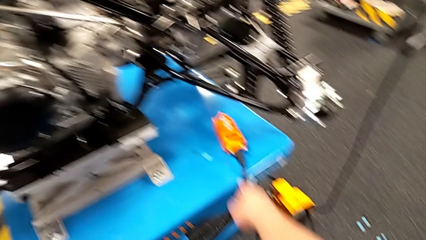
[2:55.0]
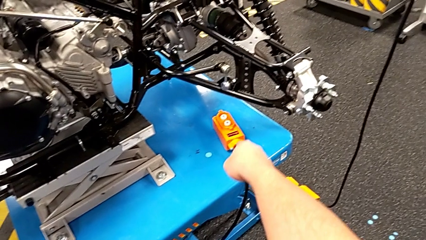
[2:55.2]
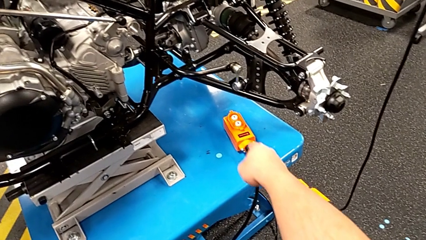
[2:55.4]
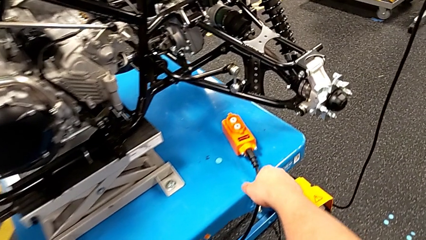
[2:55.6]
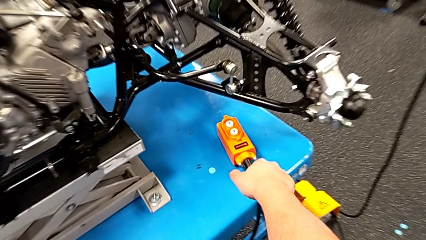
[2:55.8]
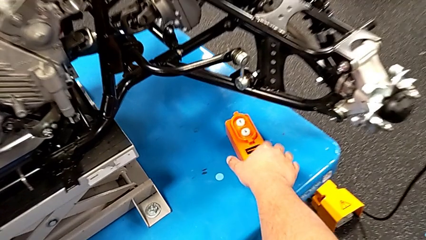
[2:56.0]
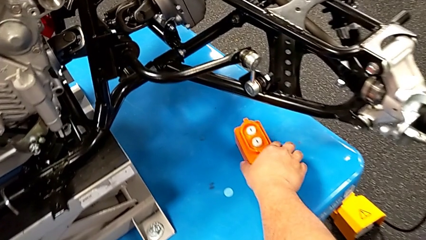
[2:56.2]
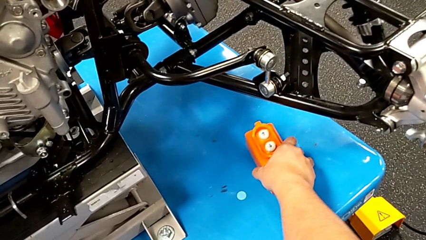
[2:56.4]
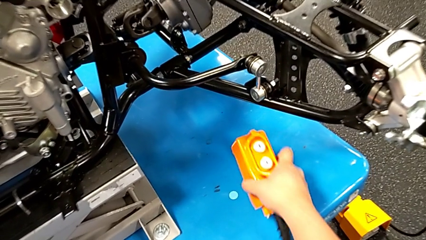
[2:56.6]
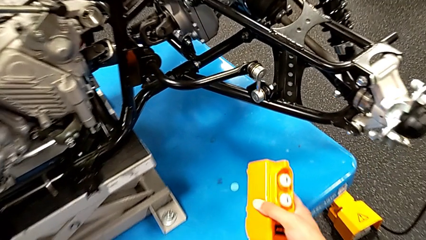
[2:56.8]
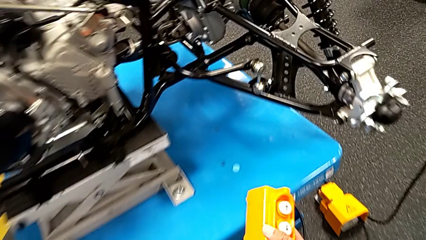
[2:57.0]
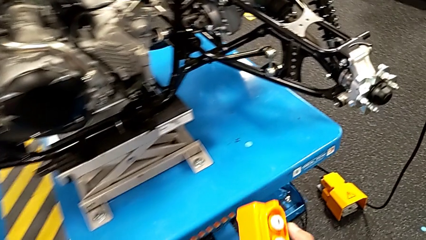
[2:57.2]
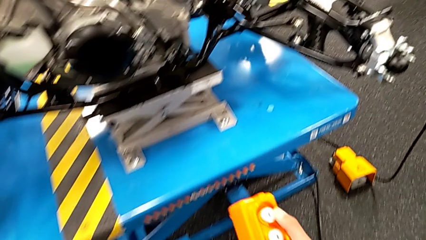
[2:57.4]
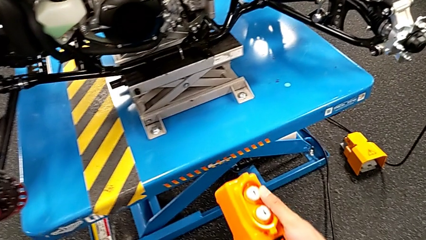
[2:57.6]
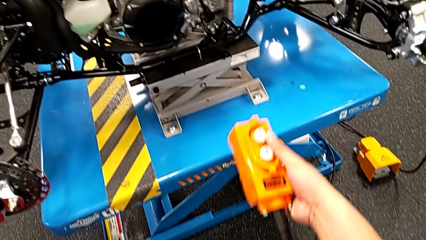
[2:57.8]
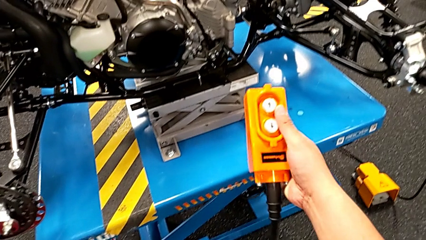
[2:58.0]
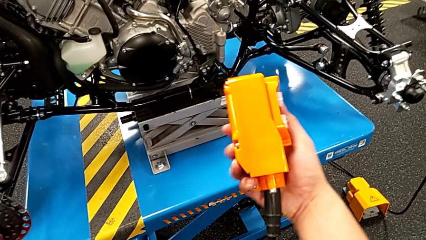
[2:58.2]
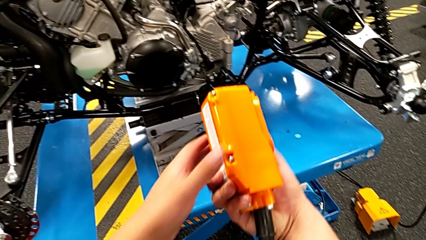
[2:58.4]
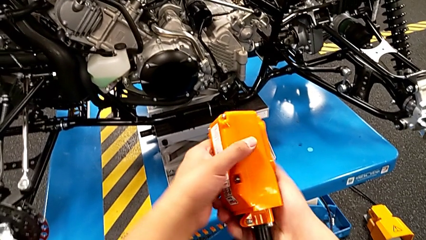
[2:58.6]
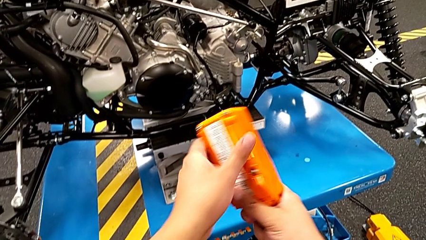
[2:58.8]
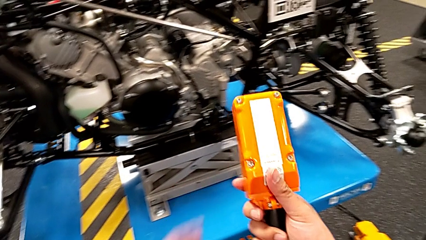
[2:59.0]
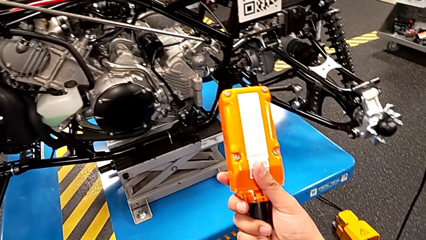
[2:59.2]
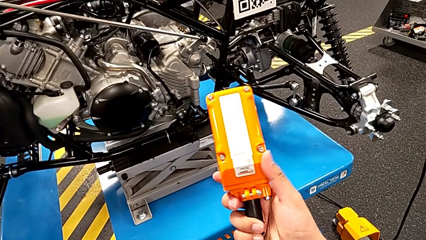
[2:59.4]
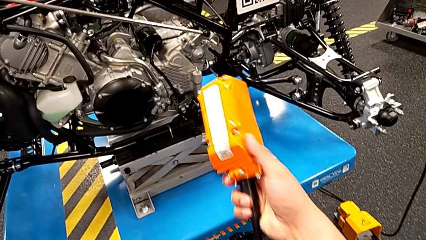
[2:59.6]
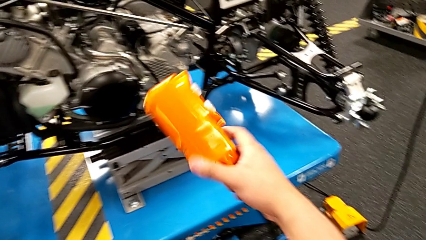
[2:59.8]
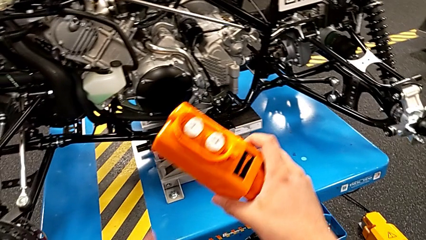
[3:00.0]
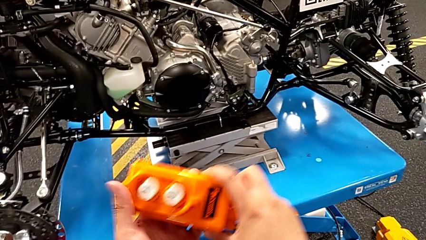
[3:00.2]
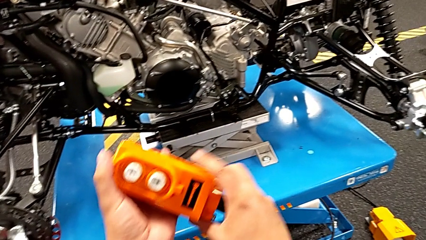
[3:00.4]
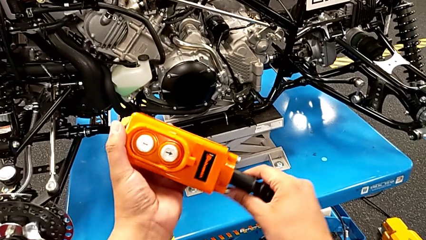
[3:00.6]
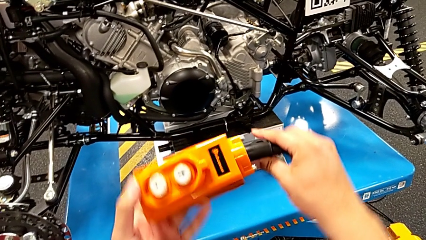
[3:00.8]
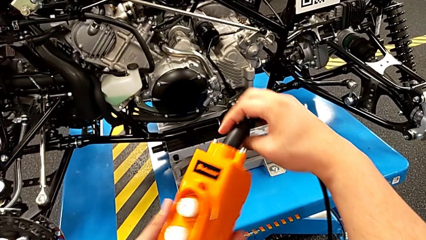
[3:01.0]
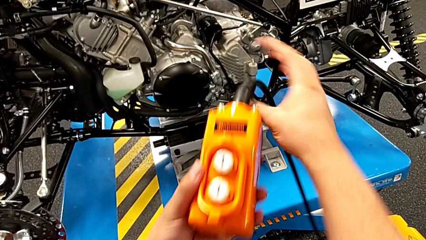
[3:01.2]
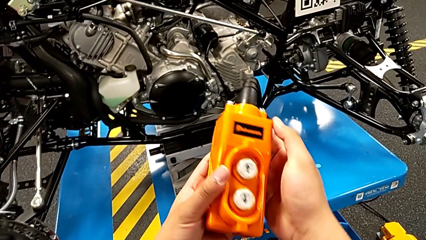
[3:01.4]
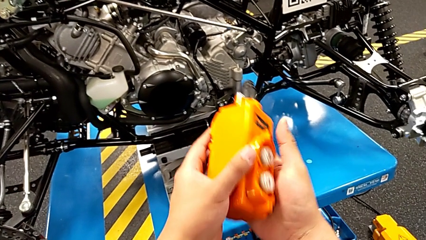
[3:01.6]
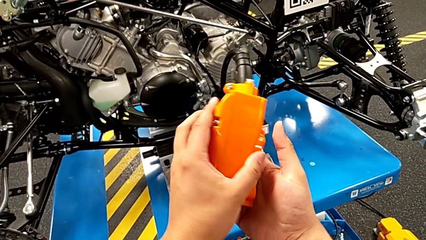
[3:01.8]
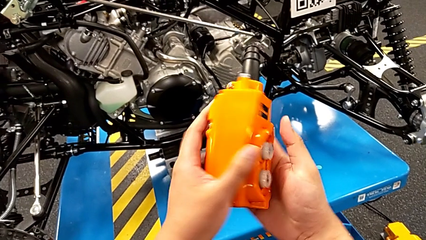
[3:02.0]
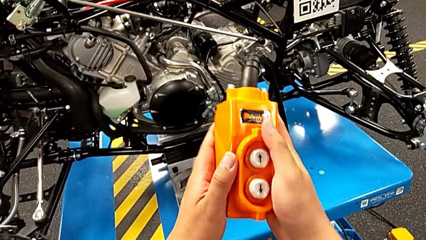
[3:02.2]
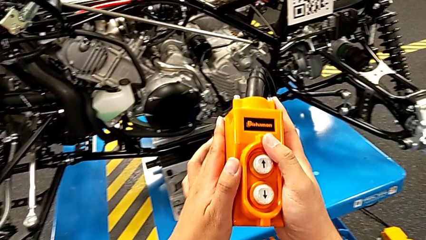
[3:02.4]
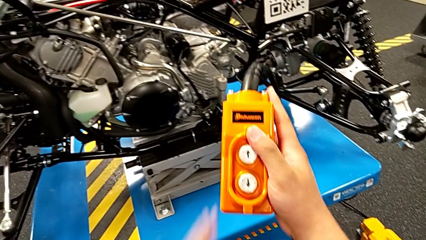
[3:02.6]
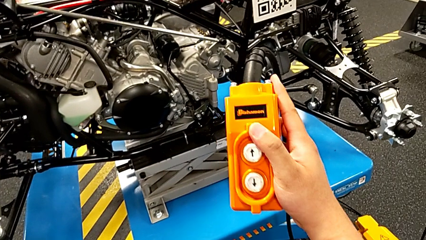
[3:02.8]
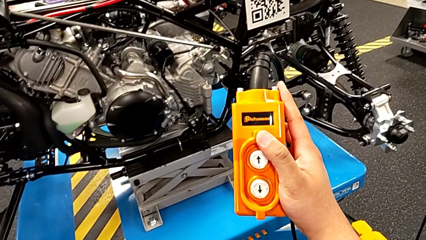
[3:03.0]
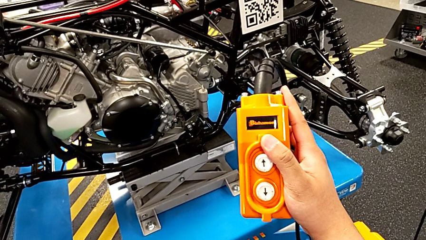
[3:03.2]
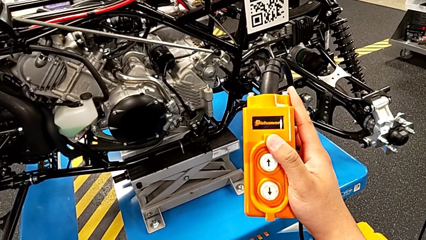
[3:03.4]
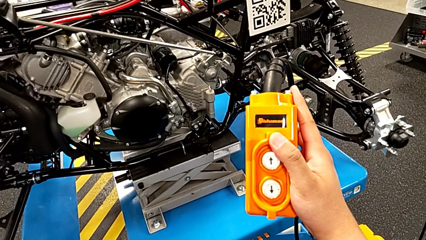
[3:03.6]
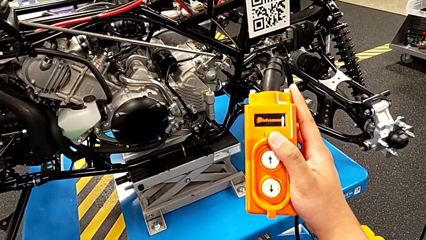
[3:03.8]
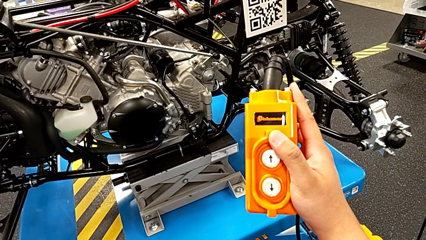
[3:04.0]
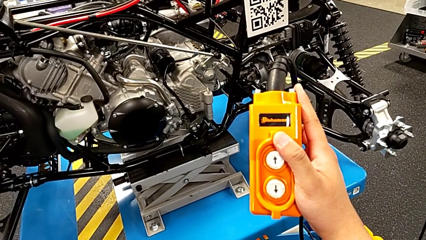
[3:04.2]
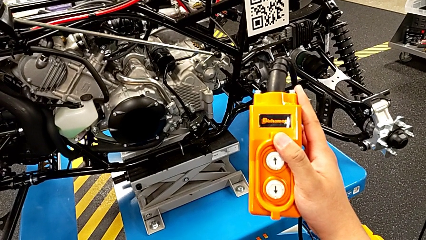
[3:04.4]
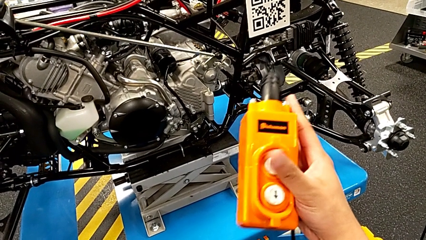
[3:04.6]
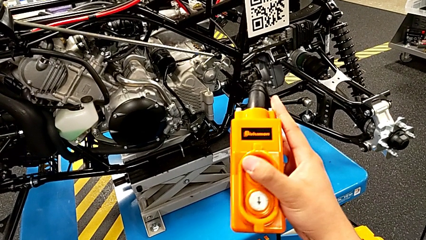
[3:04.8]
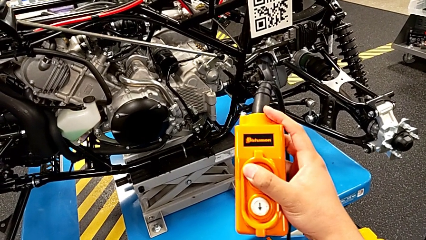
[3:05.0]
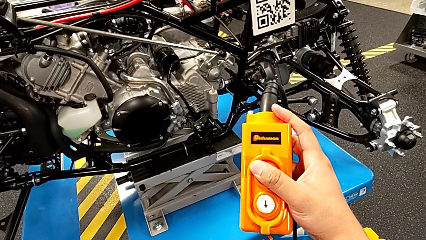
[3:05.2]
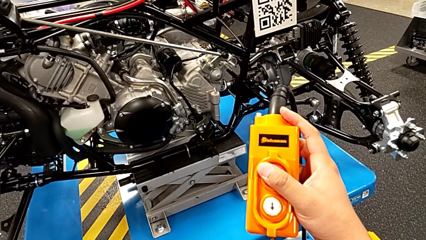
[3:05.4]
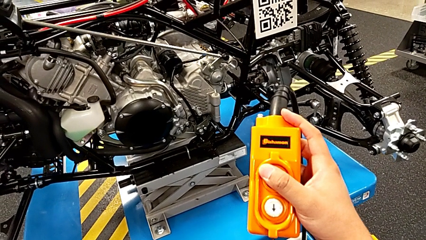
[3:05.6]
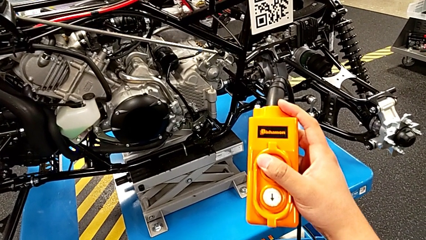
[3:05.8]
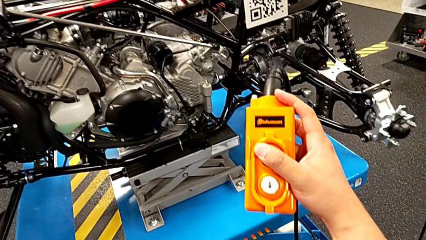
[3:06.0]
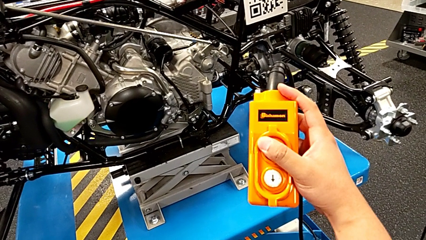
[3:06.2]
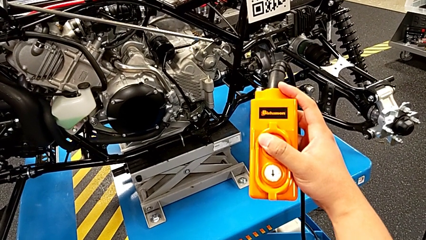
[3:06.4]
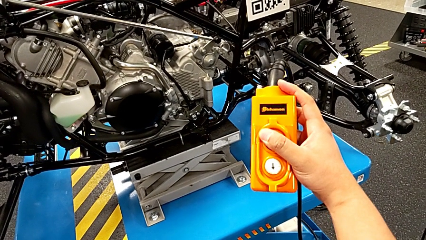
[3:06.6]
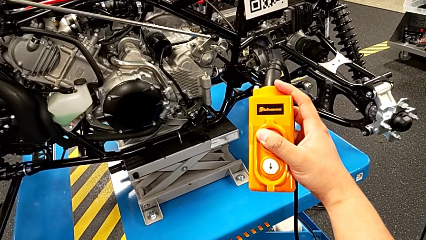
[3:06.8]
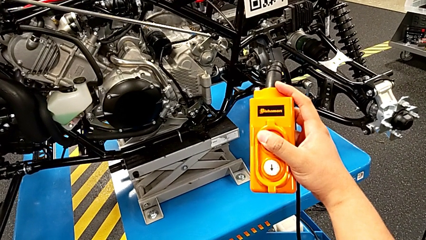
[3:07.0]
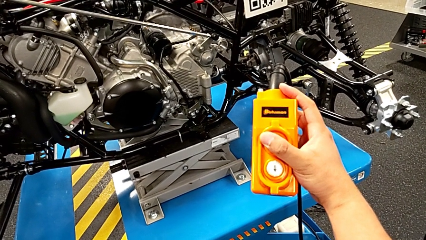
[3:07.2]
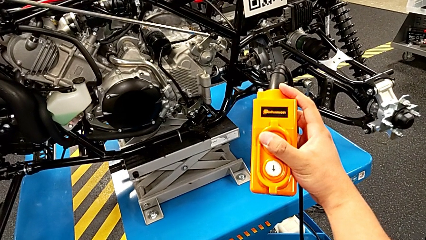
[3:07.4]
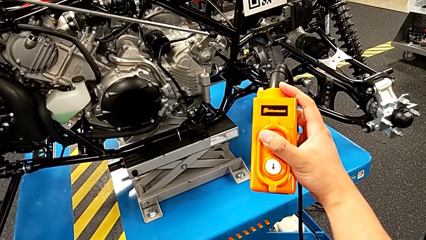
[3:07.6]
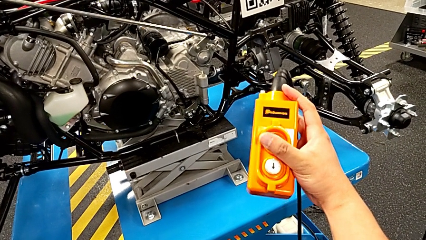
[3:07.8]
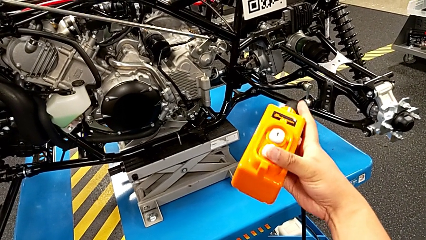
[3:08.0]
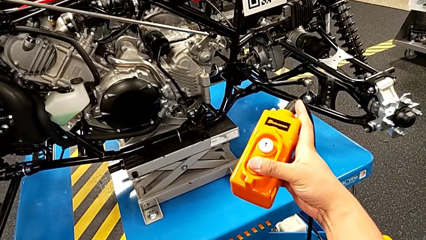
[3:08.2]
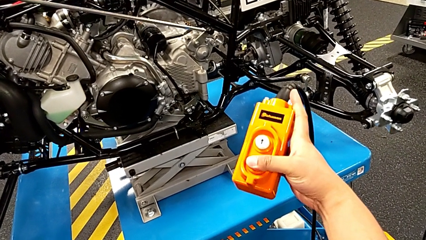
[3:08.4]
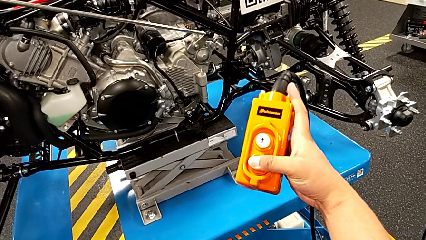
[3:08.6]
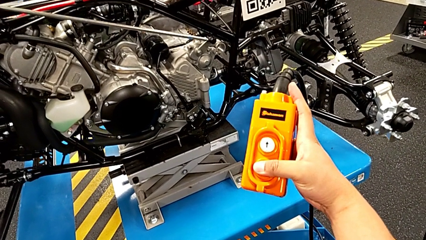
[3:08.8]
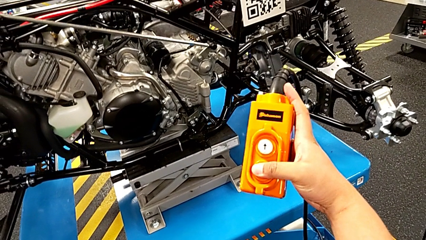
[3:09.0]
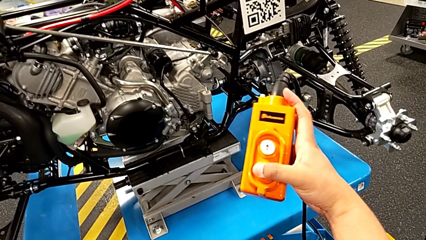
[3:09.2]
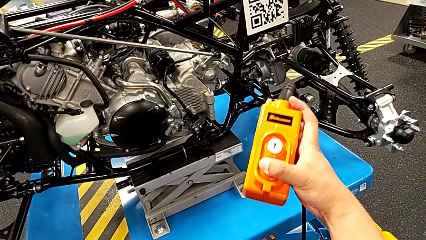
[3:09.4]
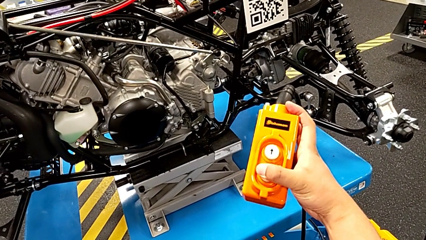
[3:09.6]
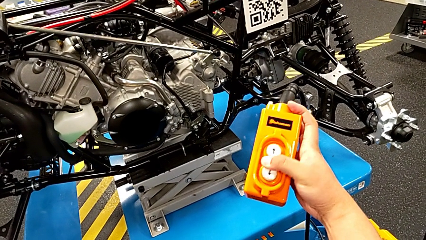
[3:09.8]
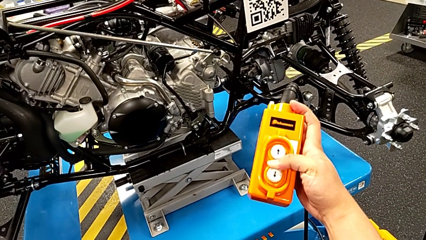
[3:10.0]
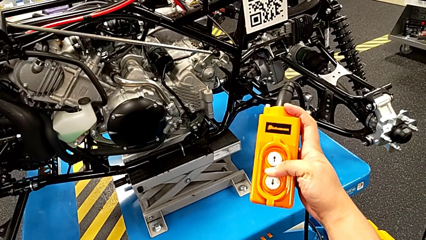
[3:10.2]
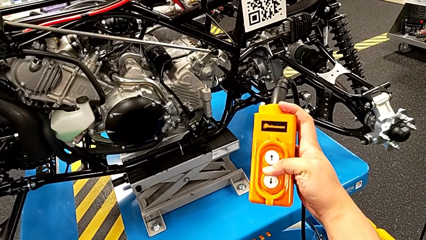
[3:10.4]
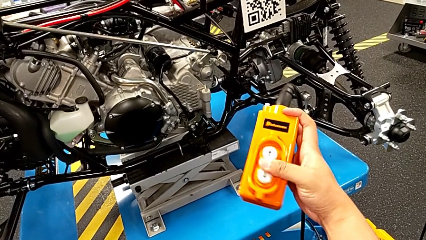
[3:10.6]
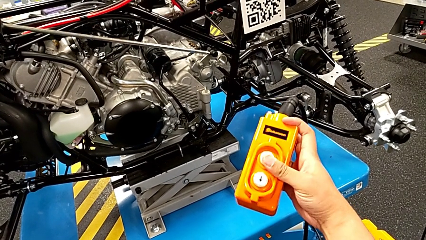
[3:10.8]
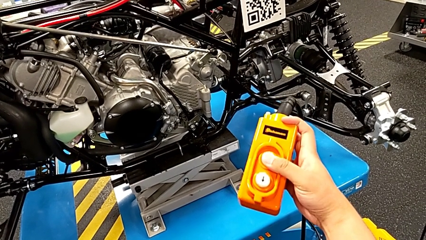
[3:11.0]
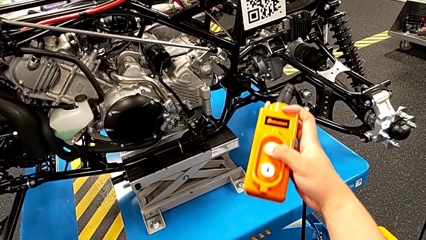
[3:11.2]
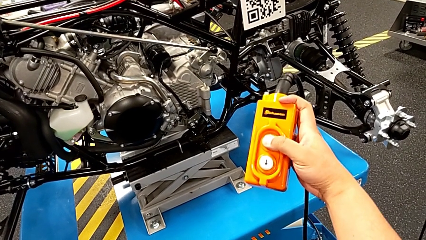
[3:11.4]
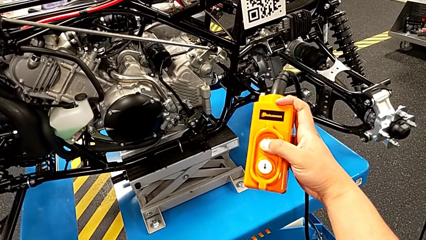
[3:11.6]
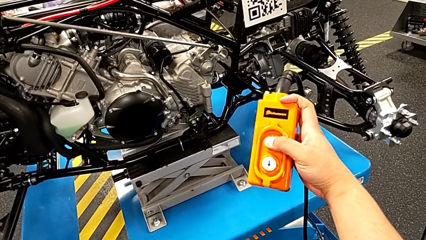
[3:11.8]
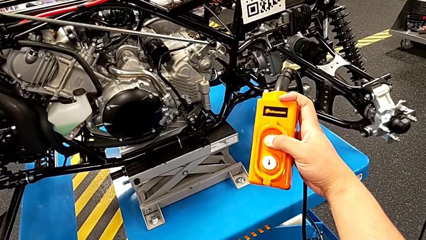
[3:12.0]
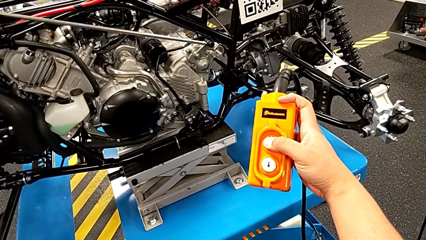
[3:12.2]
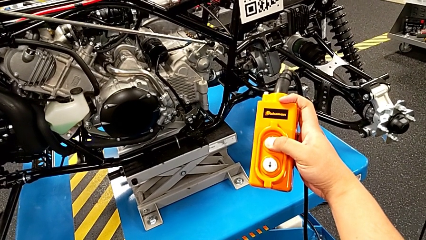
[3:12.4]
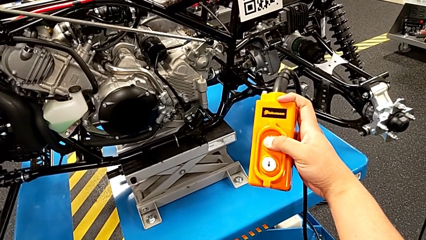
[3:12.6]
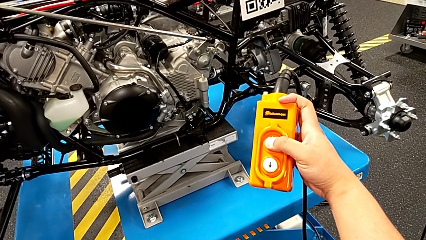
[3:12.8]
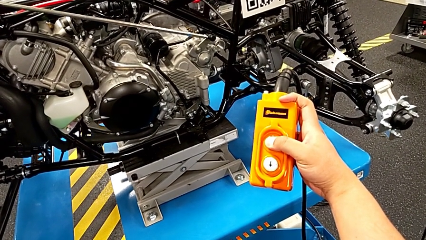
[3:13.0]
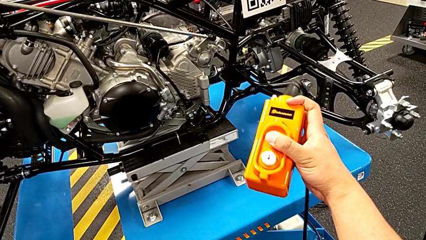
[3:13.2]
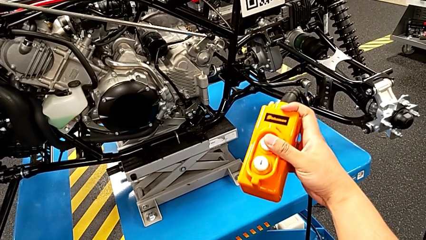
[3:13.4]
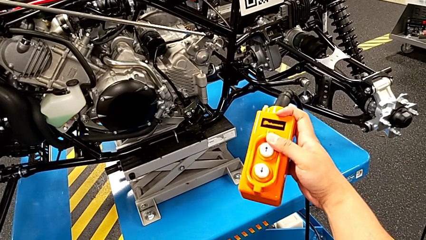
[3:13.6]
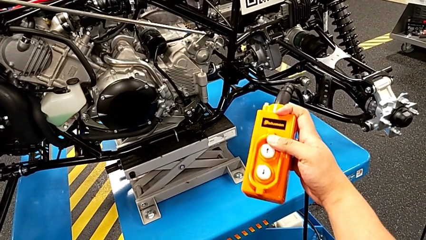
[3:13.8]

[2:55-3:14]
The camera wearer is pressing a button on the remote. They point at the remote, grab the remote, lift it, rotate it, press it, press the button up, press the button down and press the button up.
